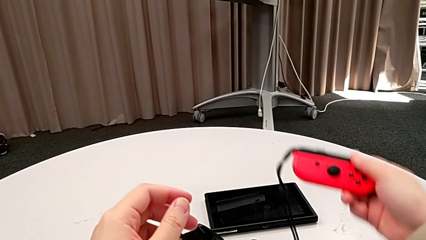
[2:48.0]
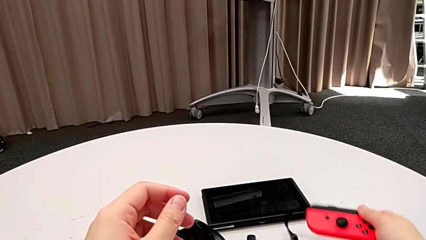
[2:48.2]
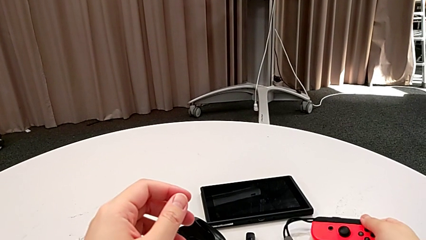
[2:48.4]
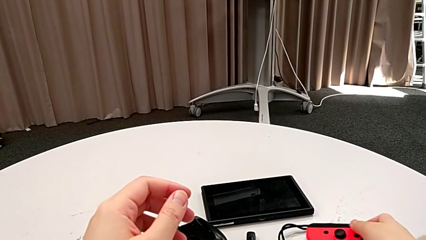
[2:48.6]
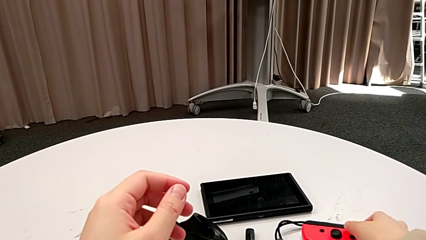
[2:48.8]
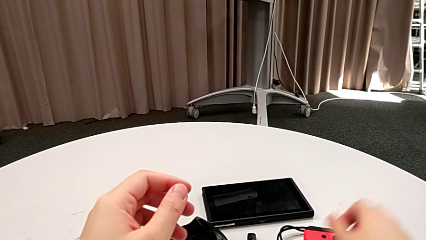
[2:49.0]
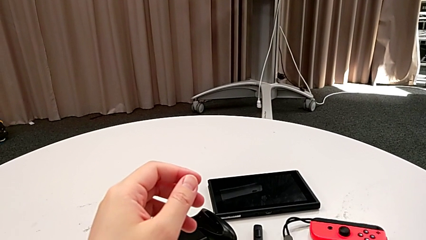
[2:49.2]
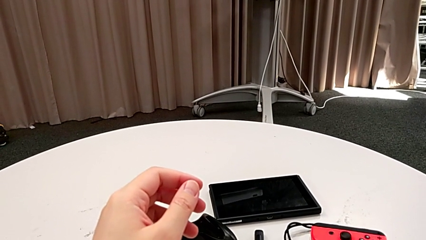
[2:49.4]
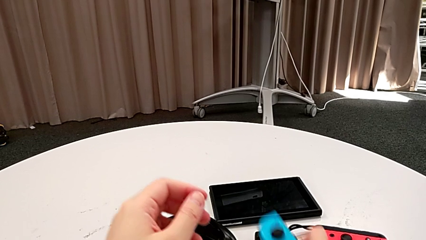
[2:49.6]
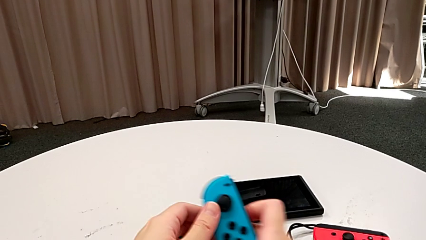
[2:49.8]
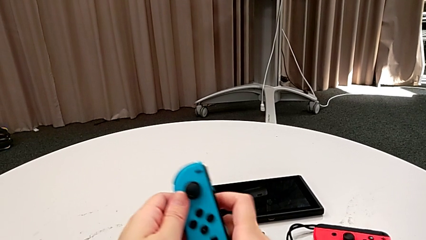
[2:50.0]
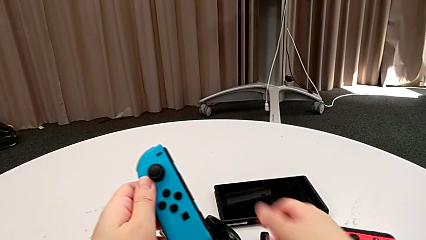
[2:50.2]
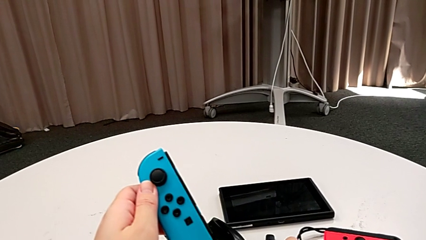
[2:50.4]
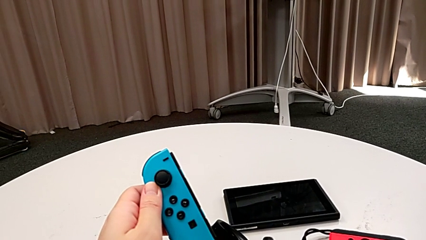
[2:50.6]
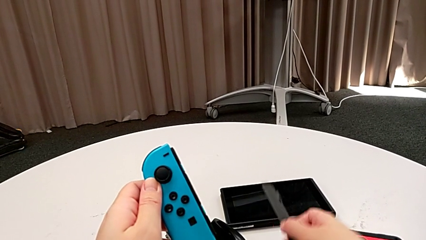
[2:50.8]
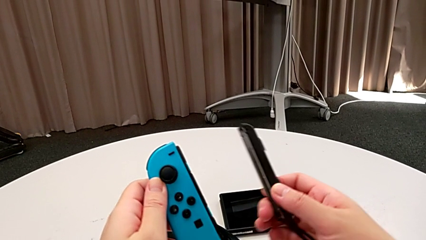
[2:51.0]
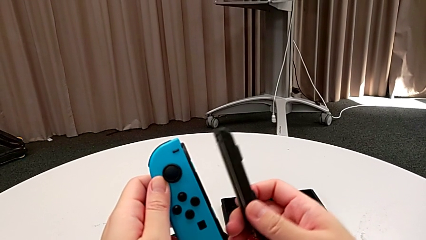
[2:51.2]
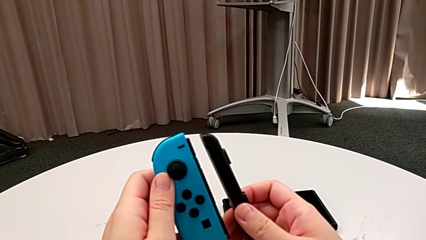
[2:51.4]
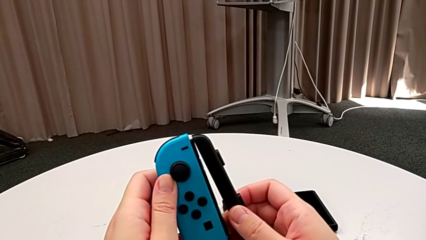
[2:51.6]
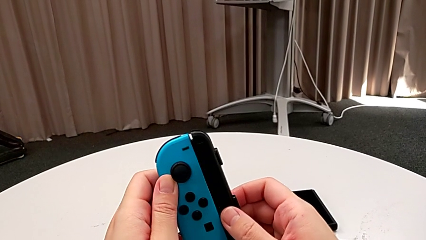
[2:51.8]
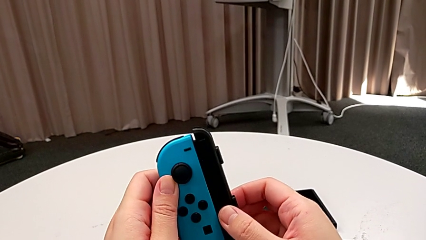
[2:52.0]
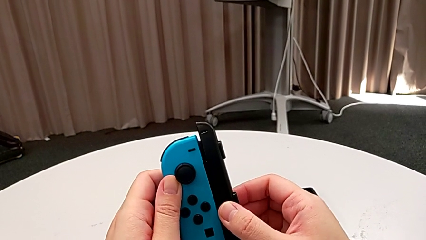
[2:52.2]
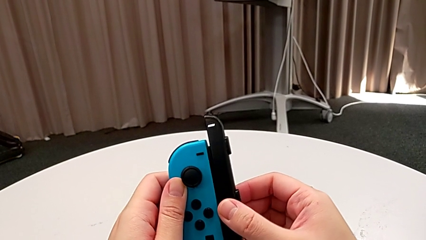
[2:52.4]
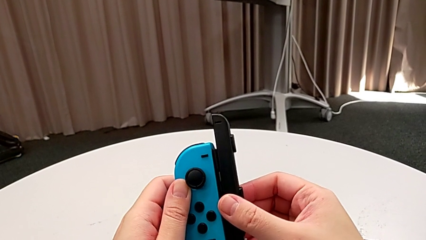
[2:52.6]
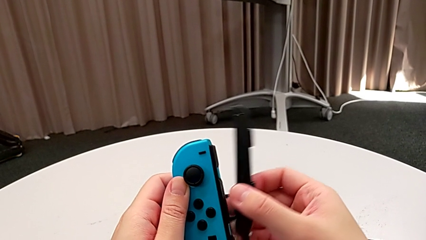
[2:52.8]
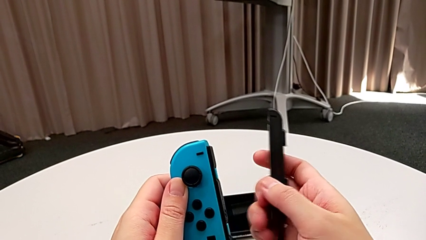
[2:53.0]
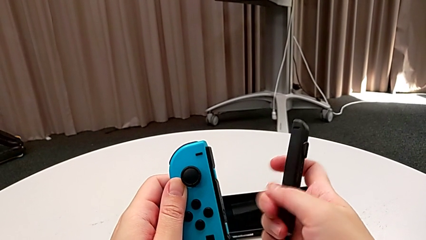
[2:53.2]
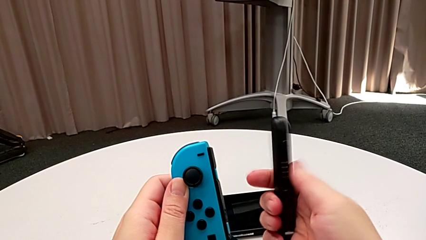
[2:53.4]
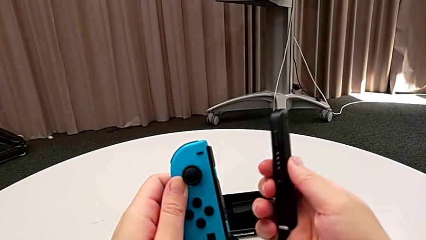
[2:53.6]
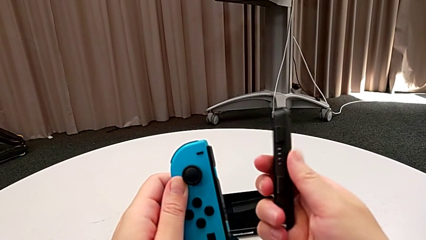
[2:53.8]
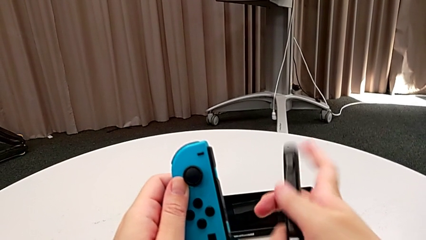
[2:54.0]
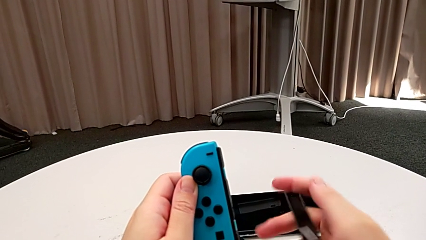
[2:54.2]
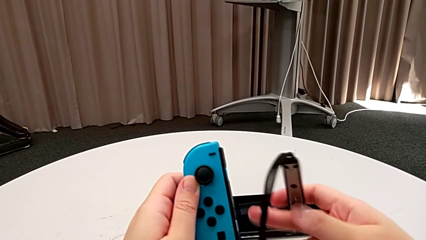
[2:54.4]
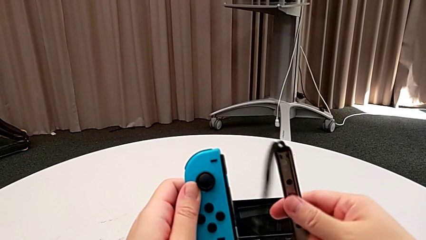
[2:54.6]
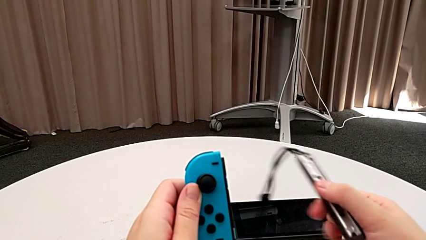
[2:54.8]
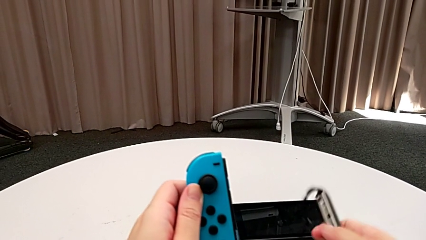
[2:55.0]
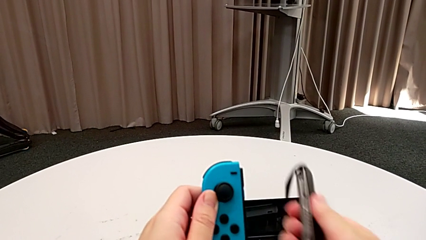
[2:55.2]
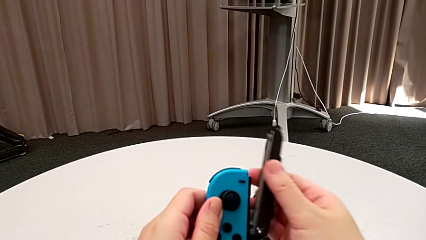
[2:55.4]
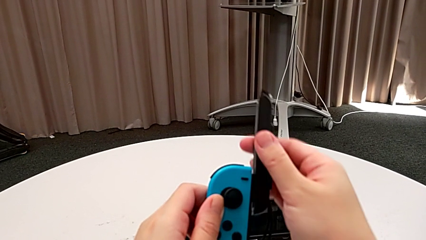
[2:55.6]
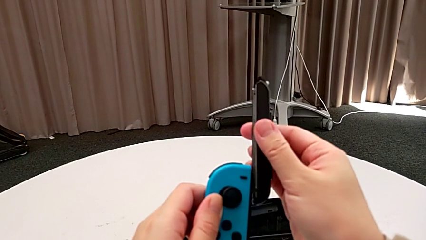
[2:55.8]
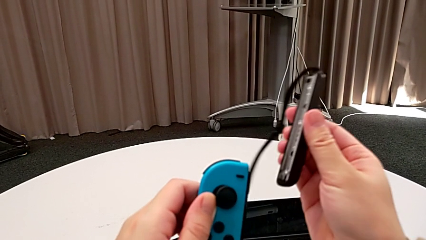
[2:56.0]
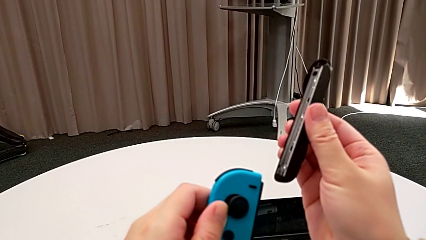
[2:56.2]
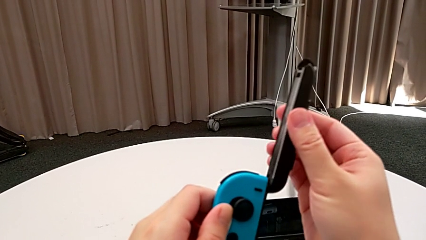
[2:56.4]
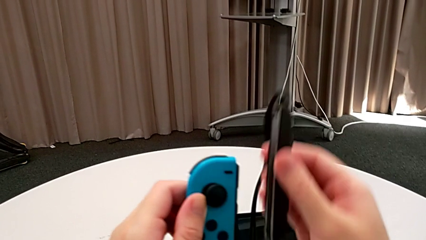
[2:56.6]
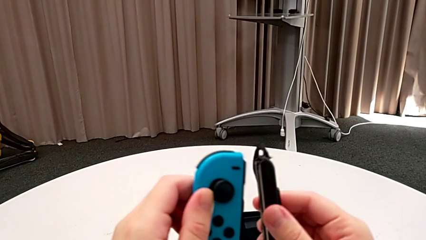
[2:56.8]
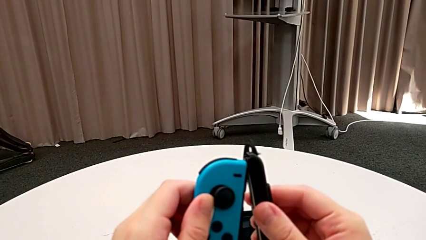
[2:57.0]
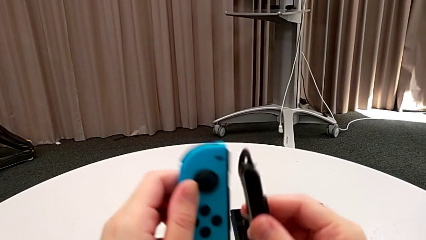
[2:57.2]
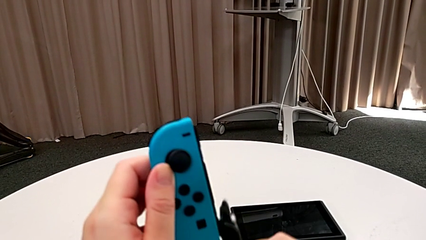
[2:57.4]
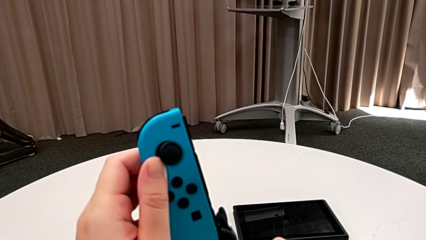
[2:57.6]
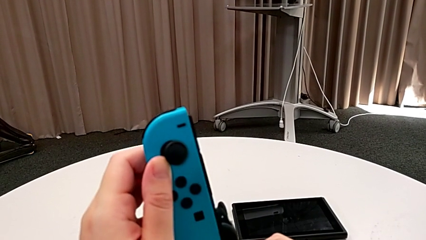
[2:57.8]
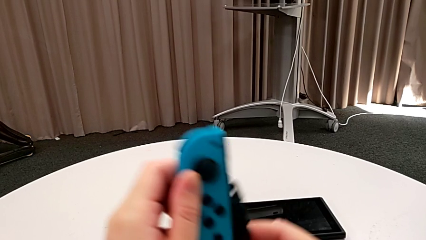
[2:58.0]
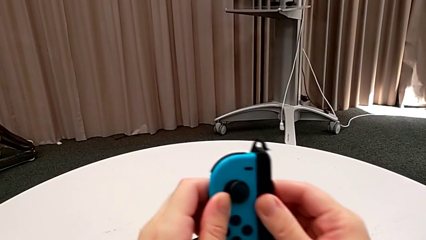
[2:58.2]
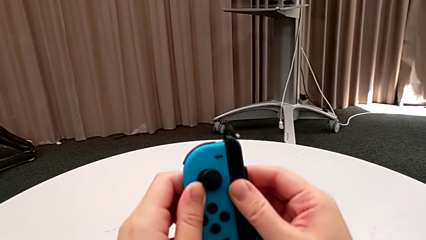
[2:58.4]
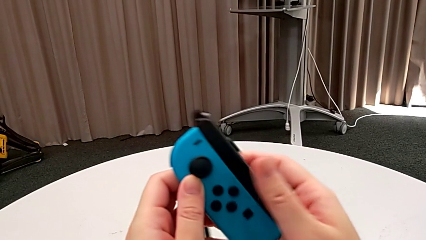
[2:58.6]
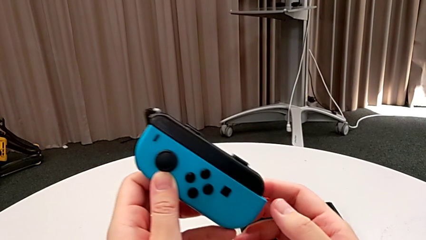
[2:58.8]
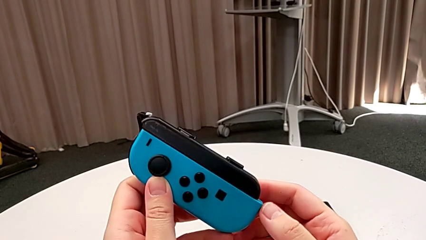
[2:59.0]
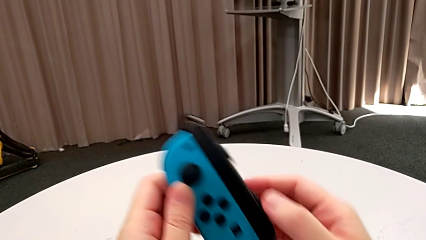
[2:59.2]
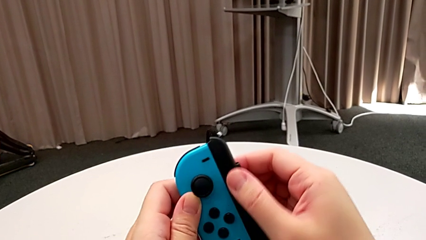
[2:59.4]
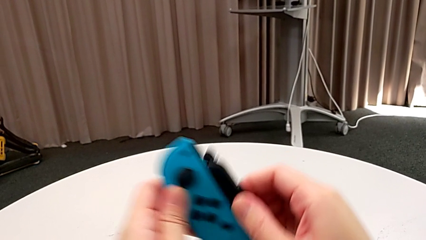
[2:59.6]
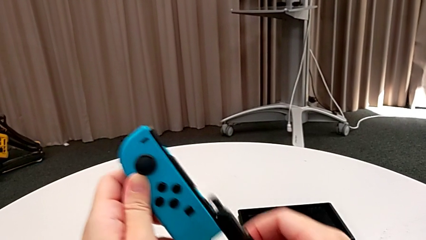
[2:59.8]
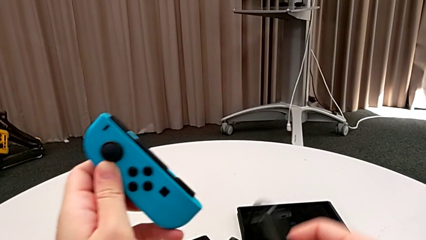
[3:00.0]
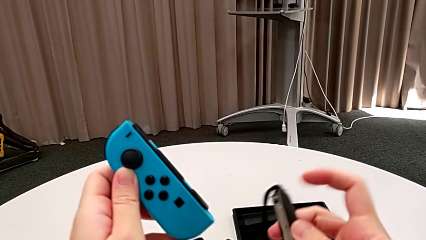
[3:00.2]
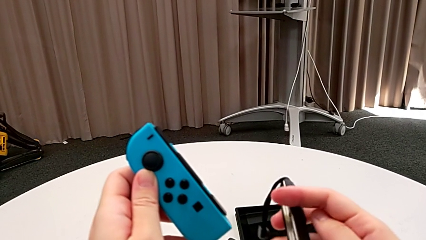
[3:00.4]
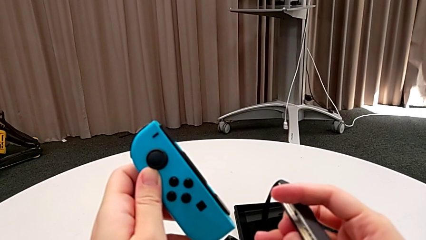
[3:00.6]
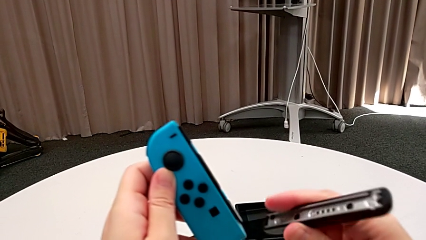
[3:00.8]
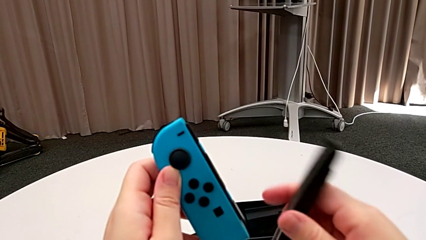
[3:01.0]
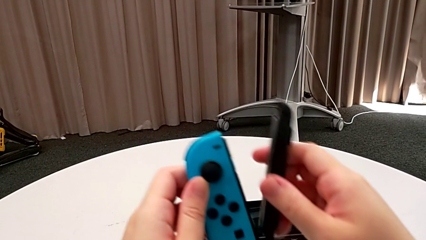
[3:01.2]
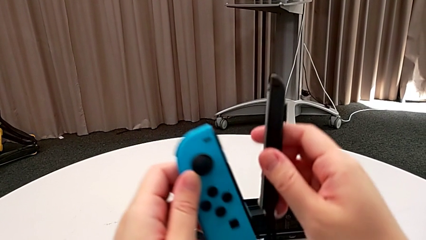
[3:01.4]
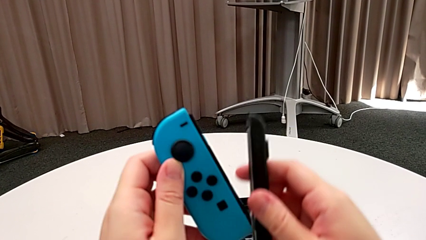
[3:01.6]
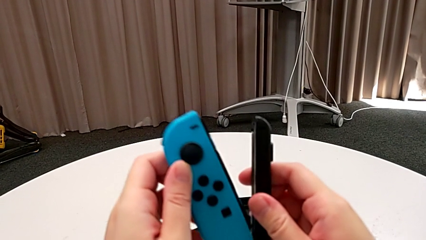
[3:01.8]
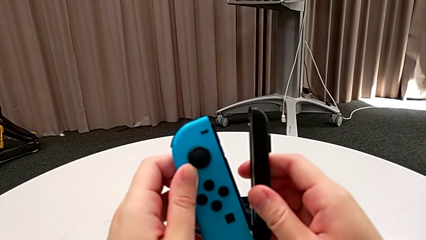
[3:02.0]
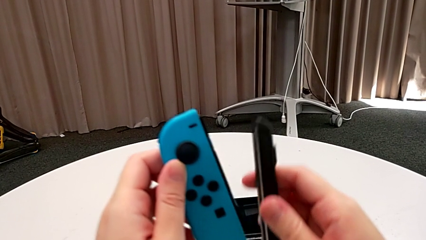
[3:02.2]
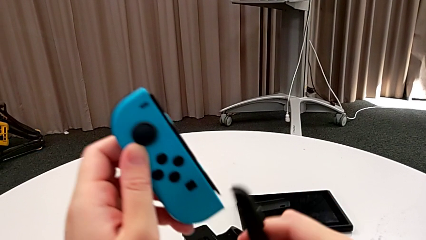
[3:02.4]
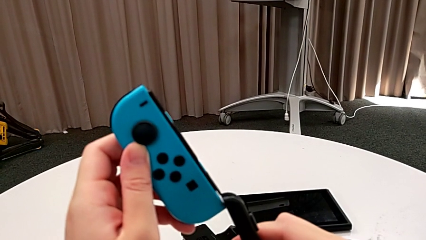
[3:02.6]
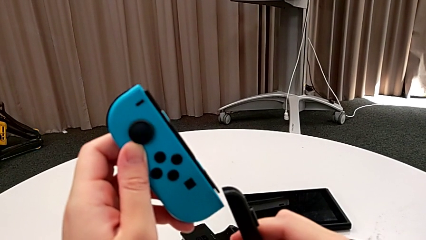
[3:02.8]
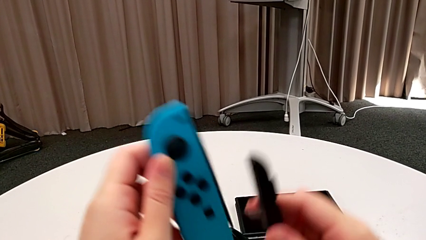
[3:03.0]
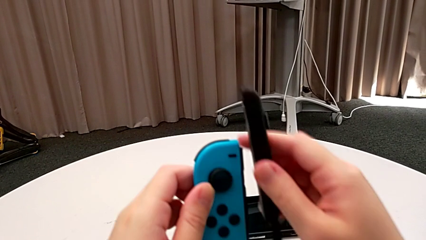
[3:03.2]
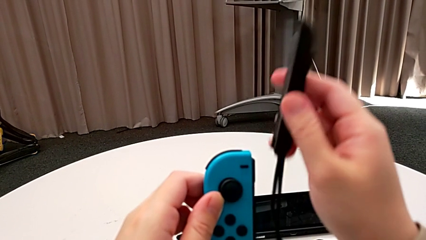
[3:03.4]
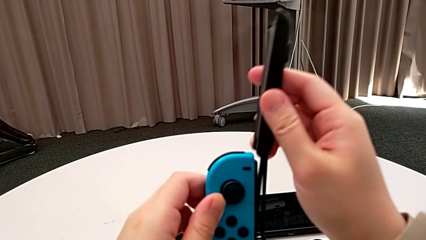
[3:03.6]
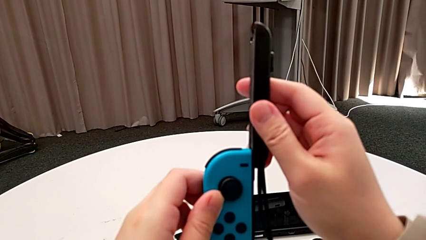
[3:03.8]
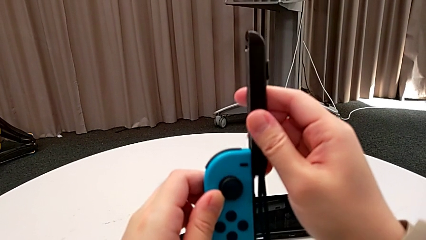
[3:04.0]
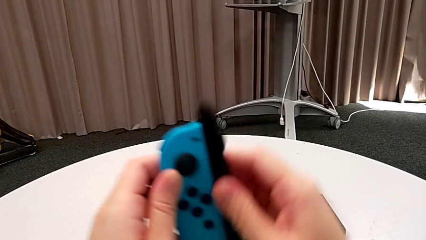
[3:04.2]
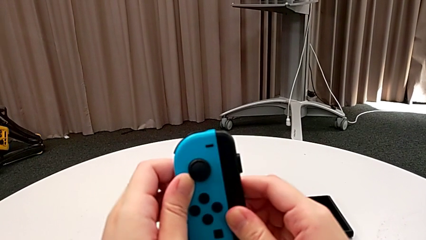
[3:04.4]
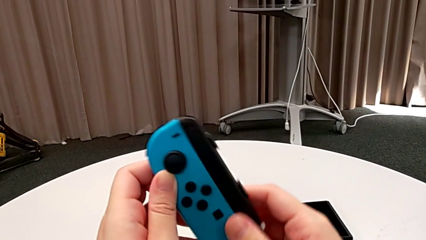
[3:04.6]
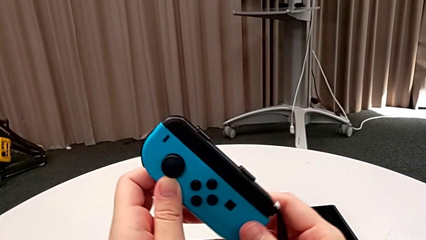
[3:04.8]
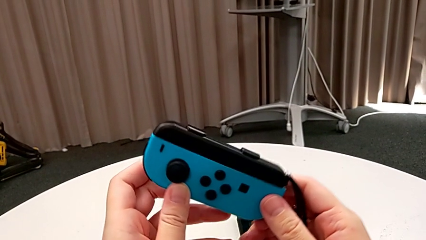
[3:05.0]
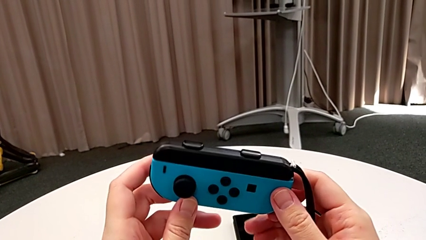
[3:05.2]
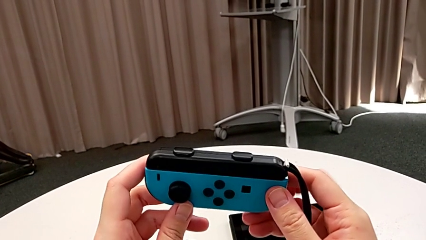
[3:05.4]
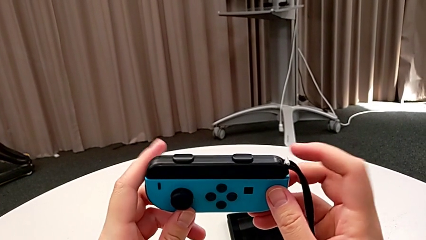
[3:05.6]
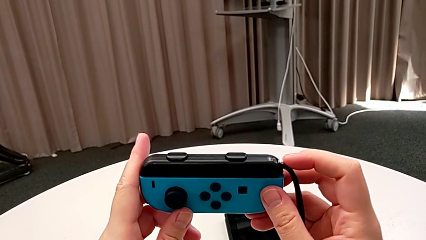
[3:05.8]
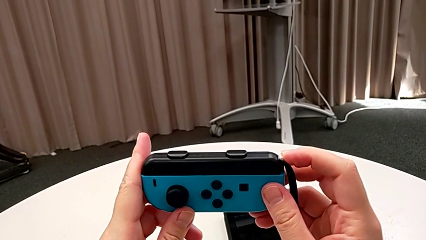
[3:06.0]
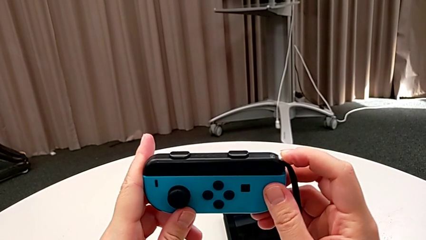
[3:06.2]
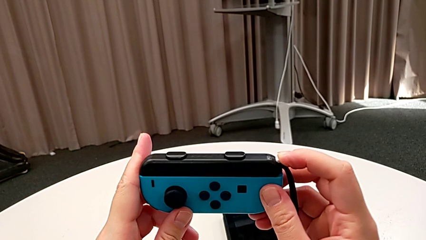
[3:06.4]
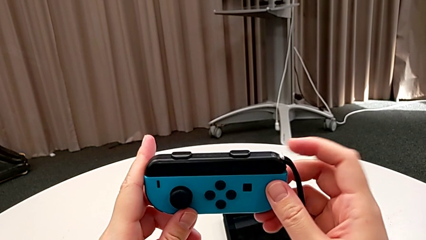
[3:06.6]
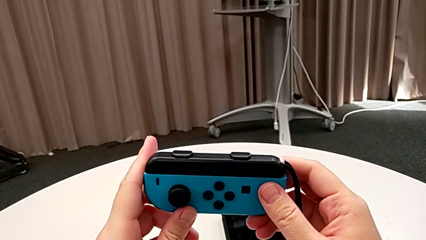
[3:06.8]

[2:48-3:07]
The camera wearer inserts the blue Joy-Con controller into the Joy-Con straps. They place the red Joy-Con controller, rotate the Joy-Con strap, flip it, wrongly insert the blue Joy-Con controller, withdraw it, flip the Joy-Con strap, assemble the blue Joy-Con controller and press the Joy-Con strap lock.
